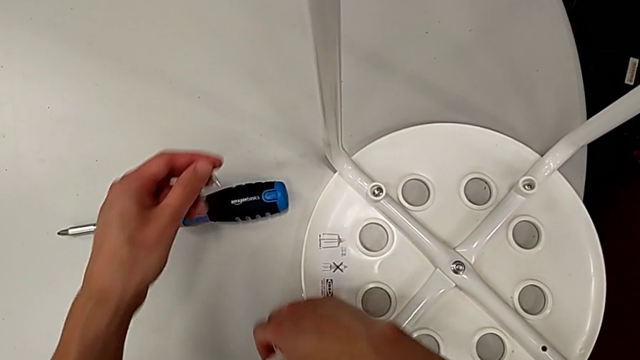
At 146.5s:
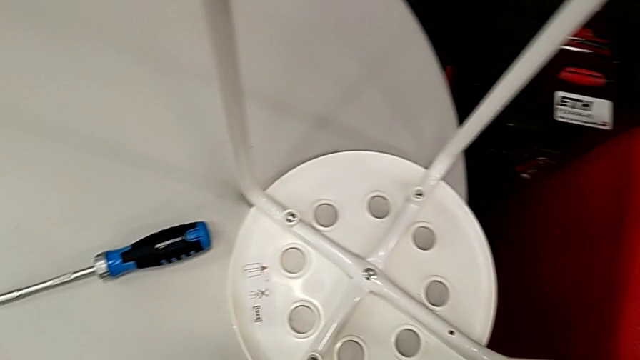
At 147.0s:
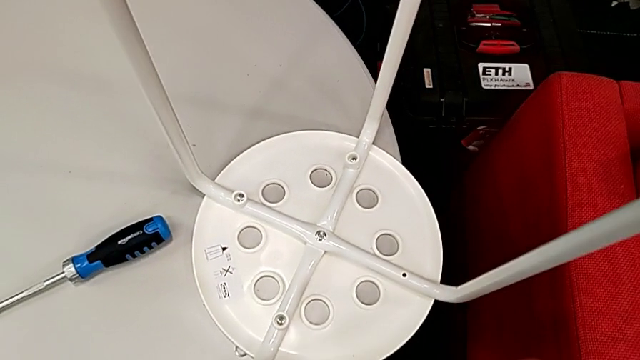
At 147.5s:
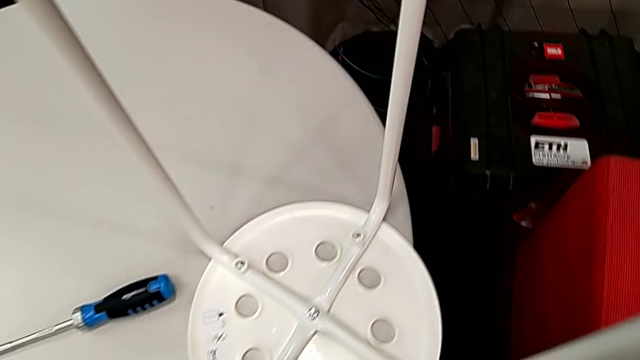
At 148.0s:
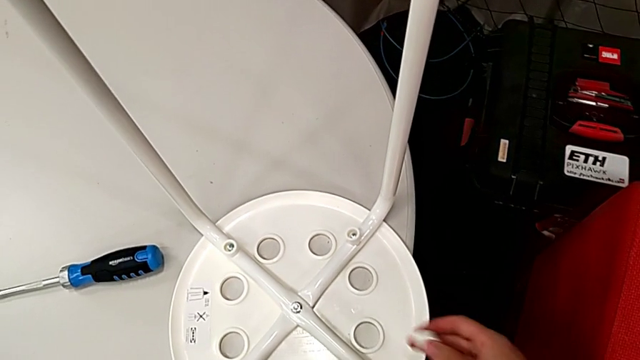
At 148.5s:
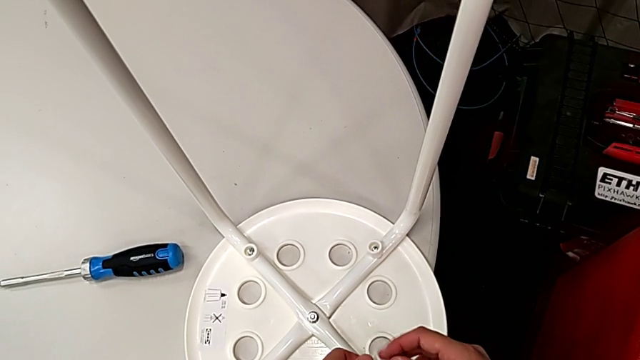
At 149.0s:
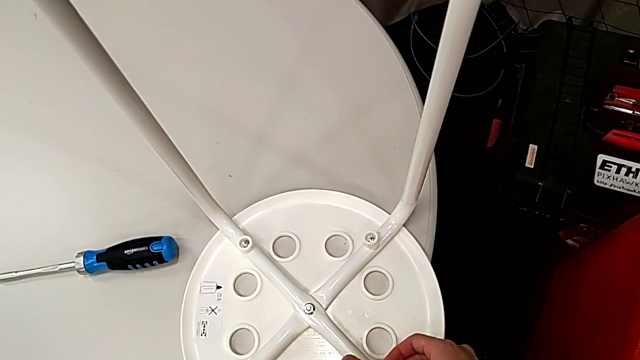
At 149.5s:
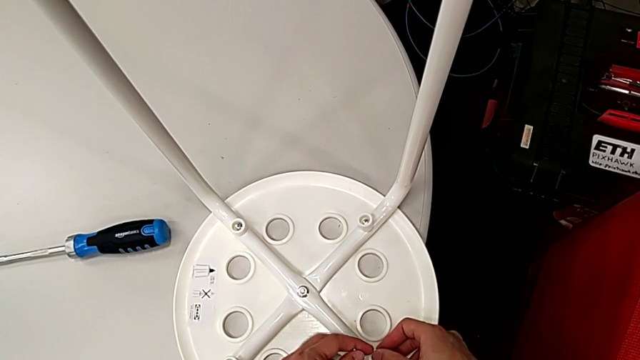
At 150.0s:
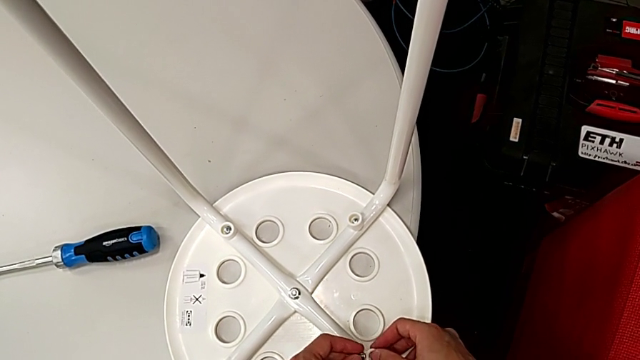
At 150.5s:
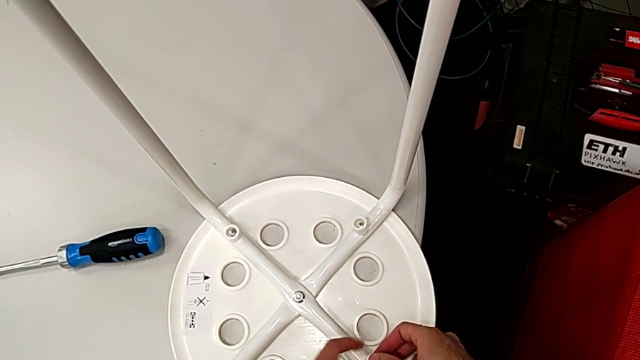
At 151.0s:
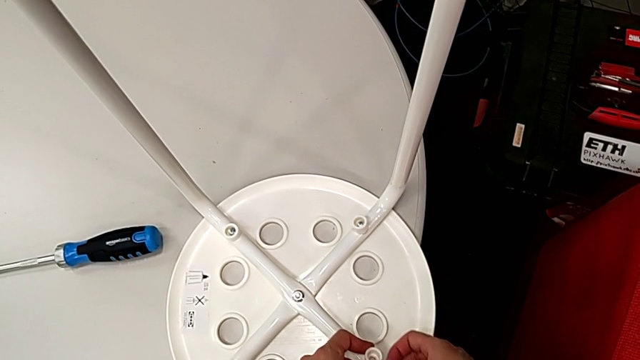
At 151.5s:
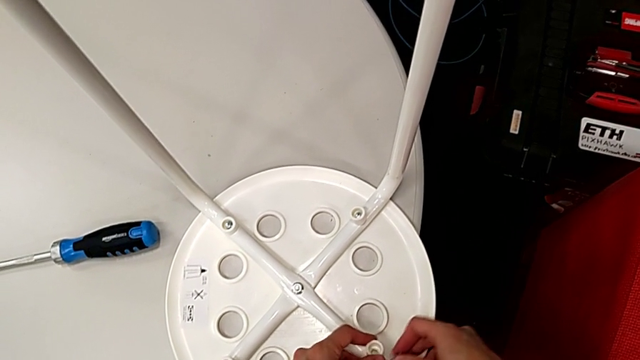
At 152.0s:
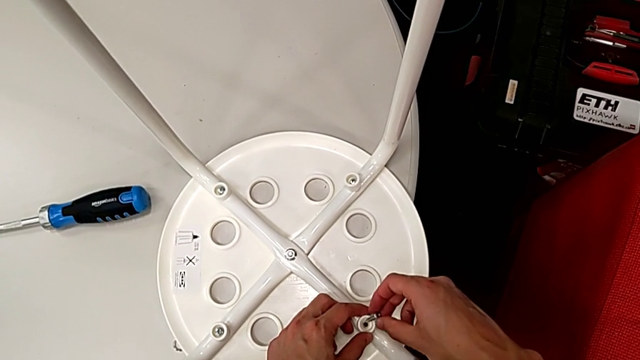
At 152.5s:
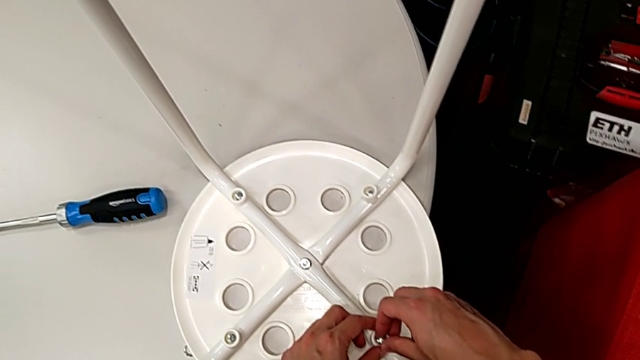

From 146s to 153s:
The camera wearer is assembling the legs with the seat. They grab the washer, align it and insert the screw.

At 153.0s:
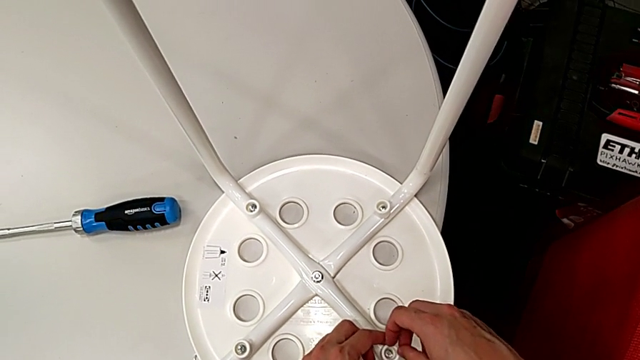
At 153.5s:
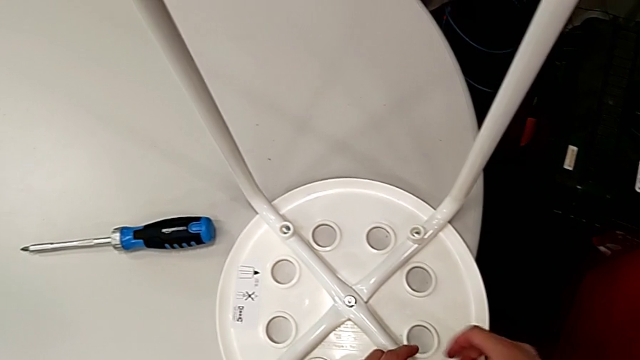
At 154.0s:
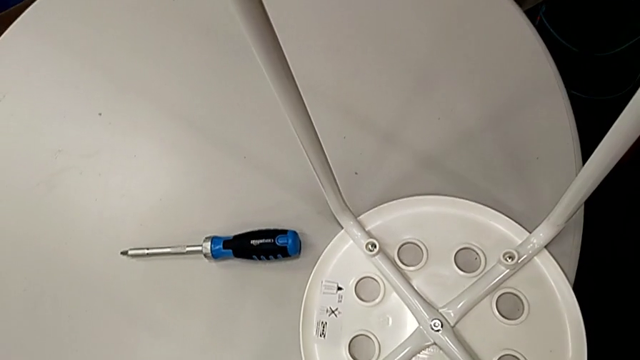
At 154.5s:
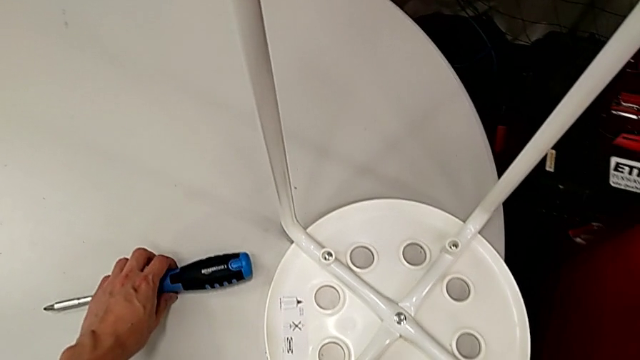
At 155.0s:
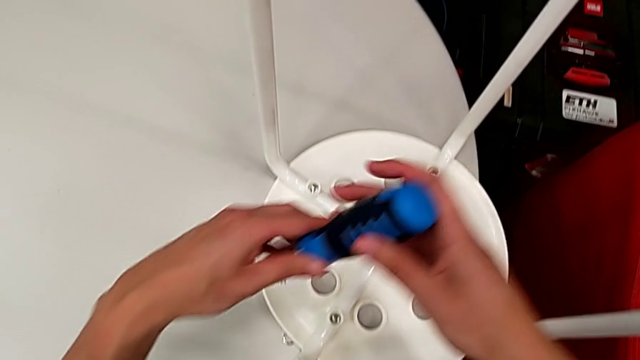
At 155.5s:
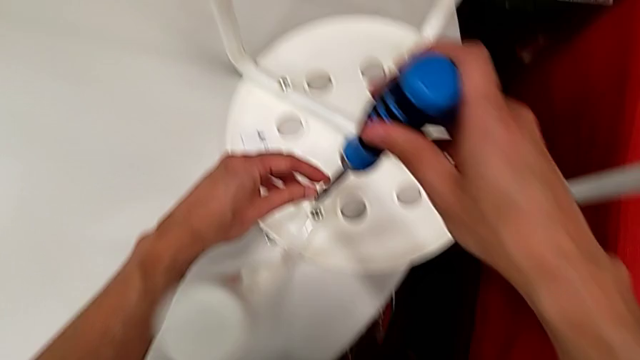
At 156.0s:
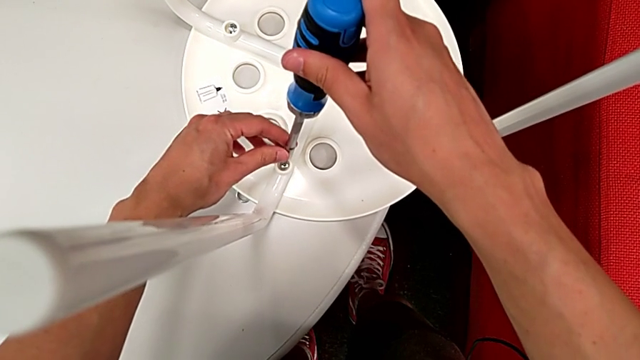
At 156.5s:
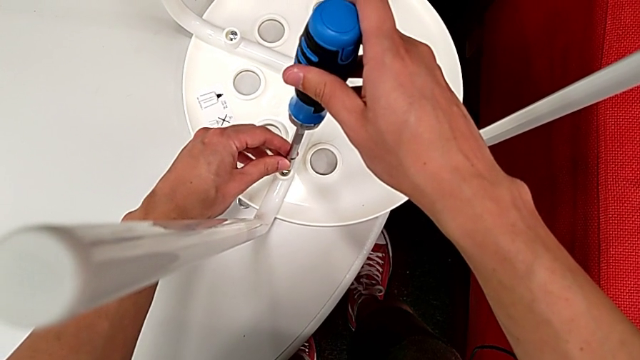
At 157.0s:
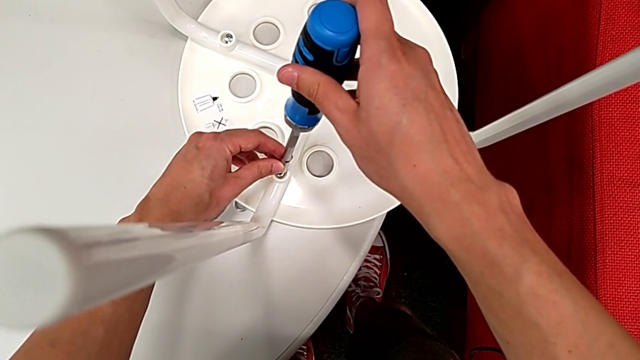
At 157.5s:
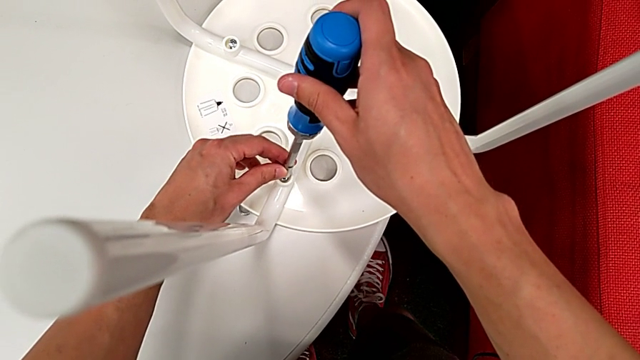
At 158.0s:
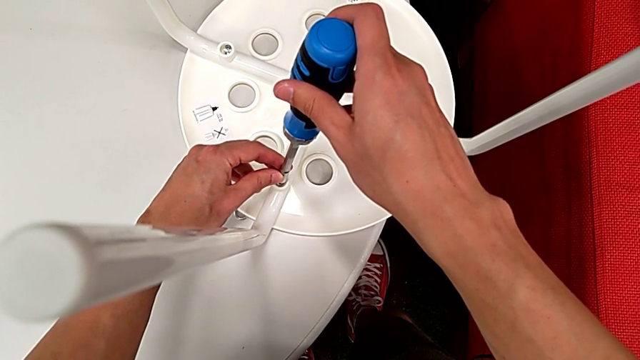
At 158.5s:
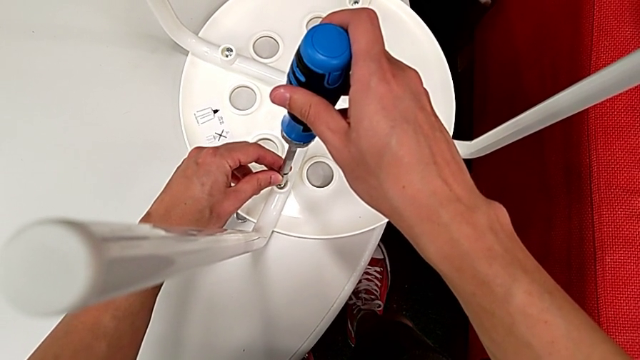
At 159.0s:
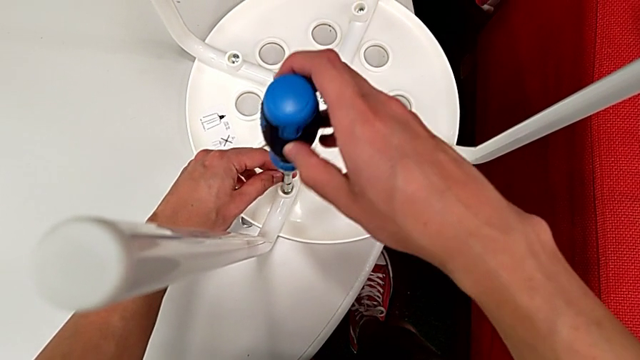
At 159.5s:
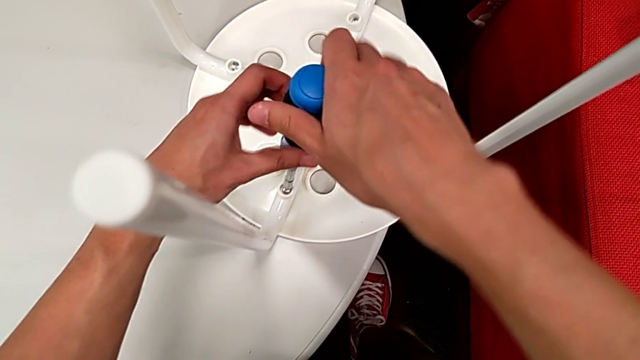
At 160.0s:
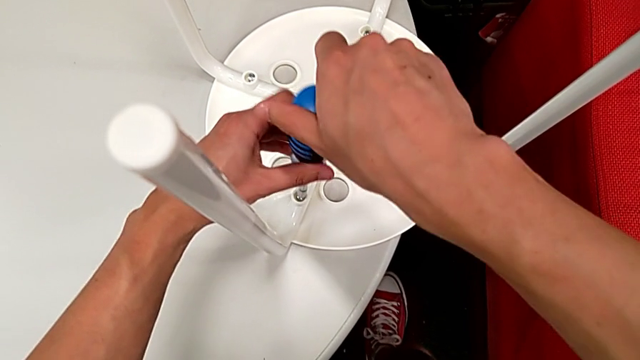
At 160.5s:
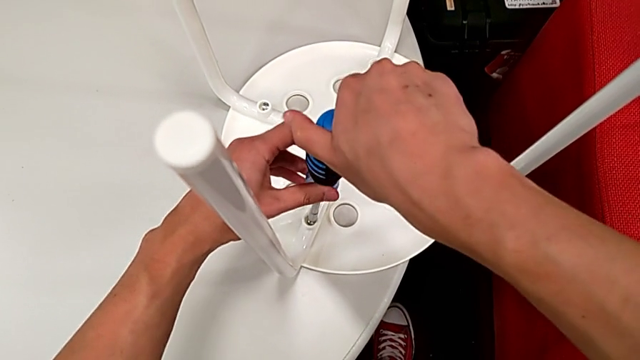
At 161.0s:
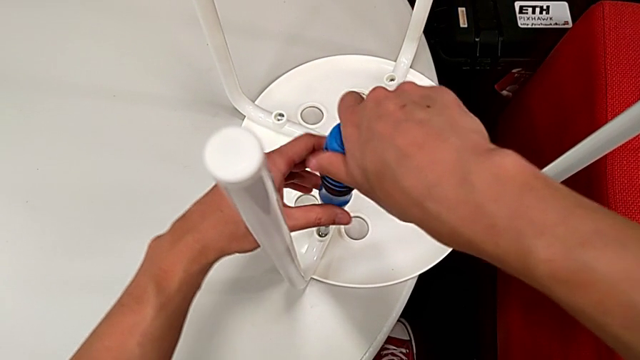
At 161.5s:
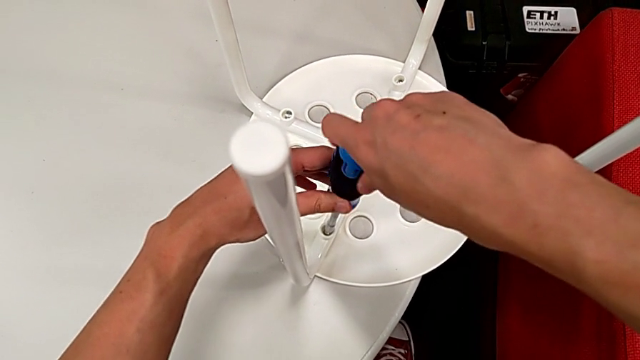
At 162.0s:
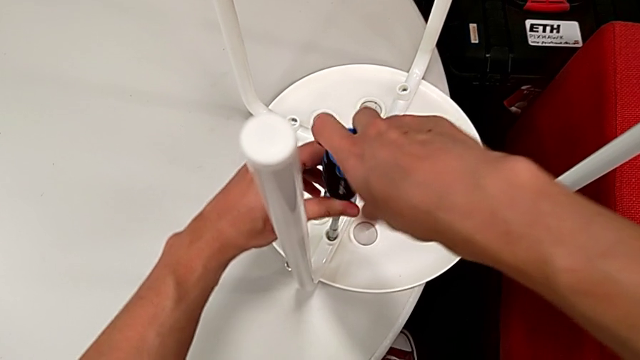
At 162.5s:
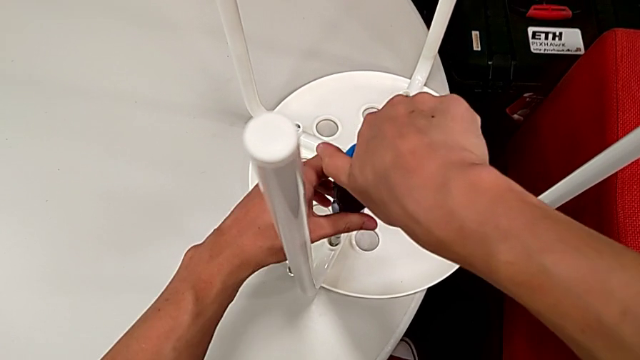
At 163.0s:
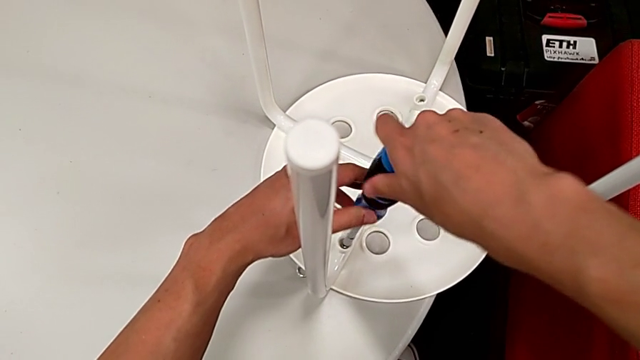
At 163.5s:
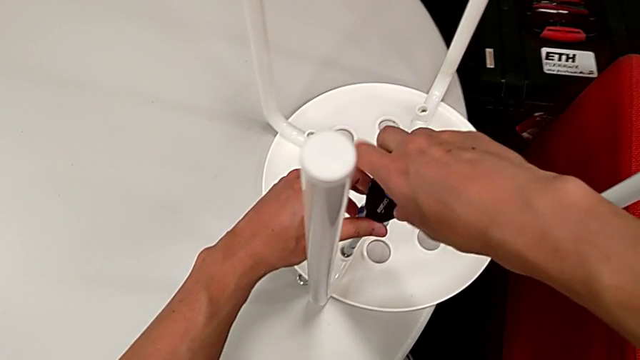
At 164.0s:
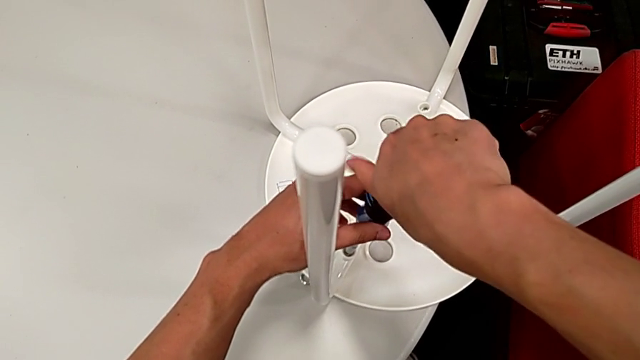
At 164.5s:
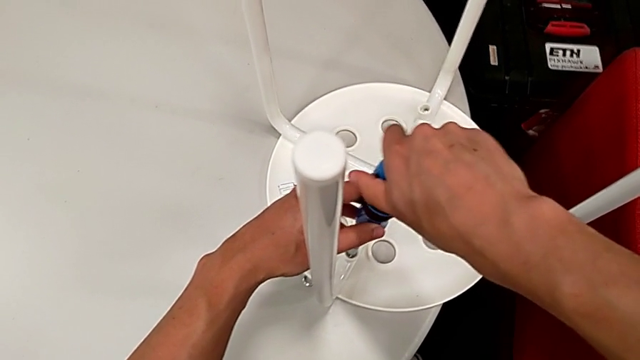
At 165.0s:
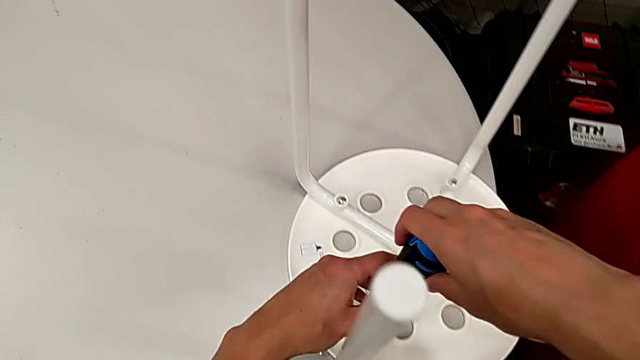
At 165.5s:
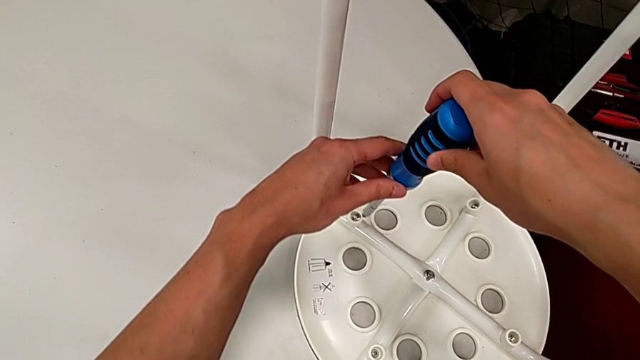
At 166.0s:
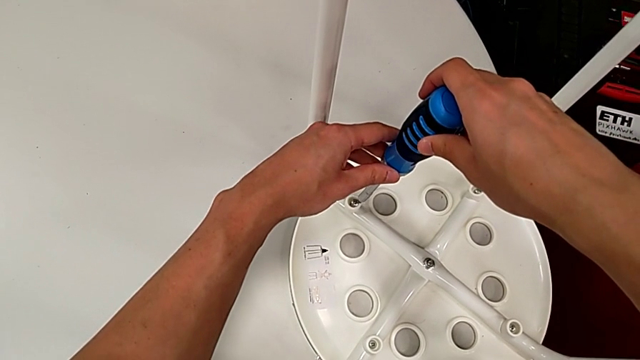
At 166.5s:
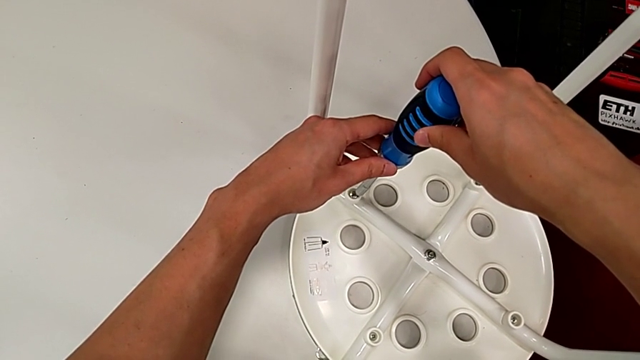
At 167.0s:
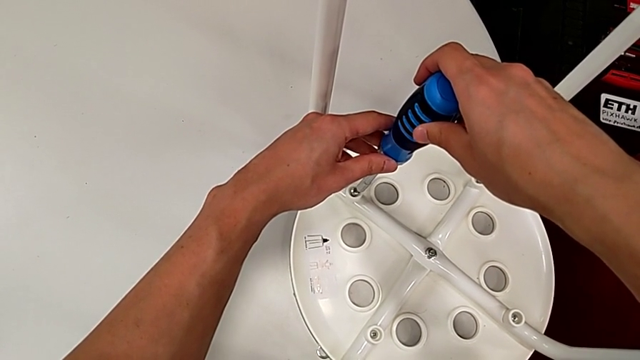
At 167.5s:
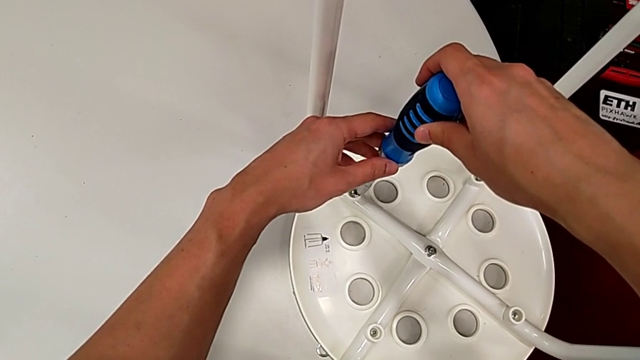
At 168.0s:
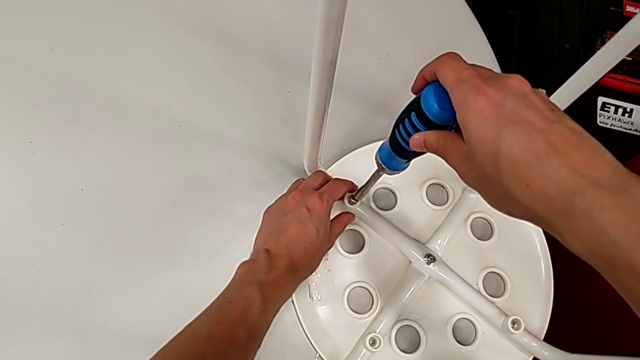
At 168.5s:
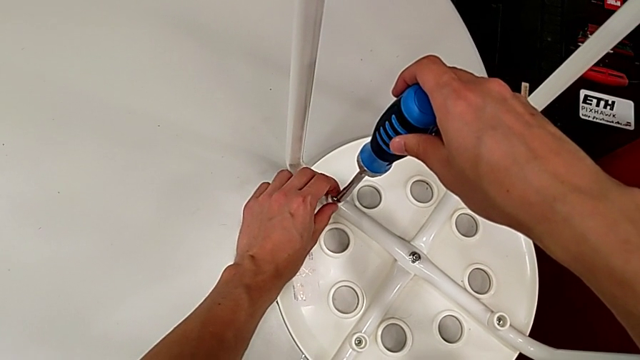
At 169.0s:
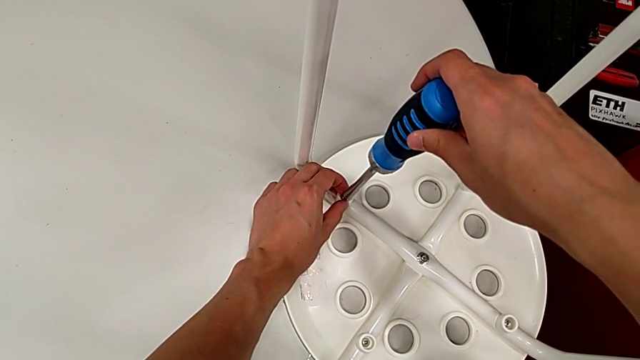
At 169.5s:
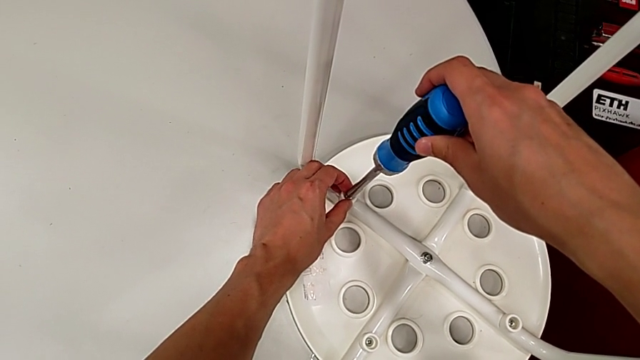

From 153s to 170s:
The camera wearer is using the screwdriver to screw four screws. They grab the screwdriver twice, insert it, screw the screw, withdraw the screwdriver and insert it.
